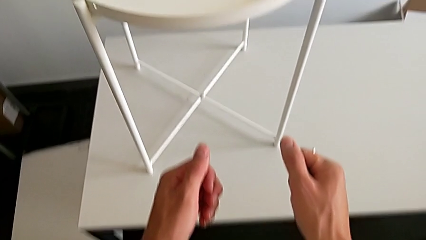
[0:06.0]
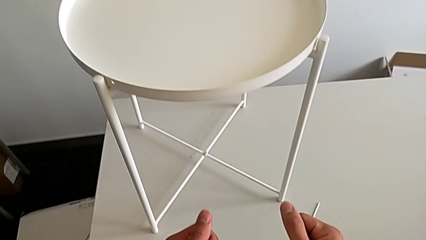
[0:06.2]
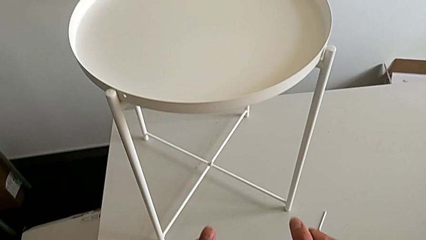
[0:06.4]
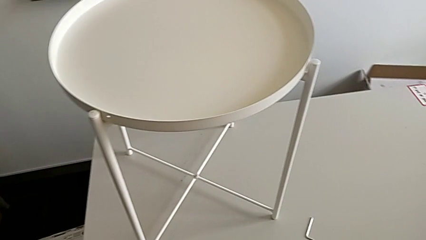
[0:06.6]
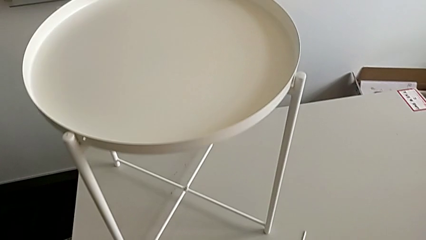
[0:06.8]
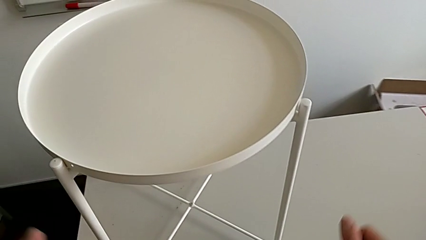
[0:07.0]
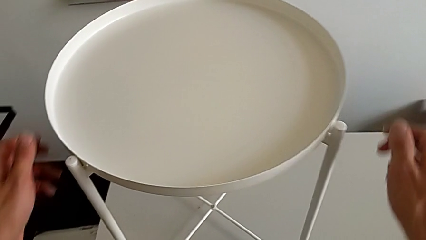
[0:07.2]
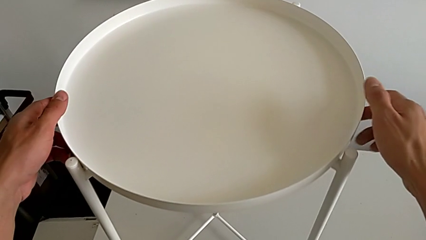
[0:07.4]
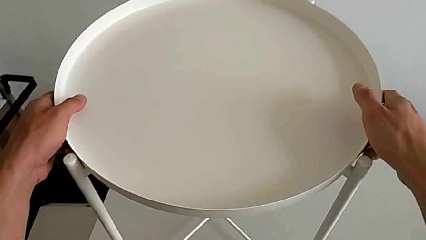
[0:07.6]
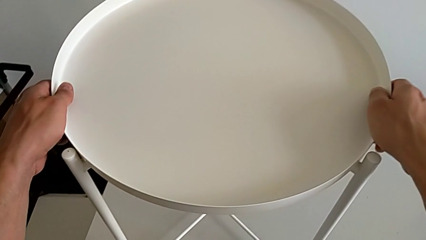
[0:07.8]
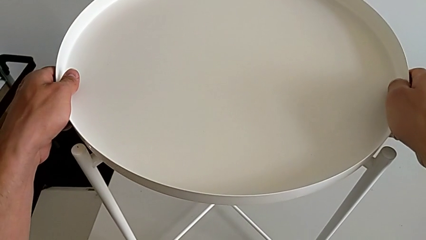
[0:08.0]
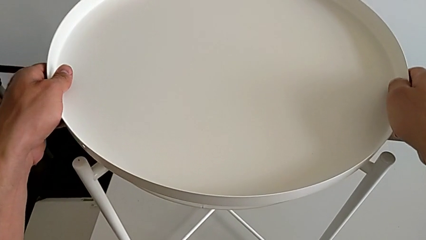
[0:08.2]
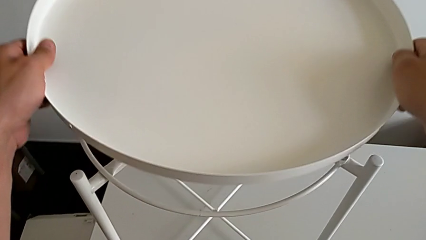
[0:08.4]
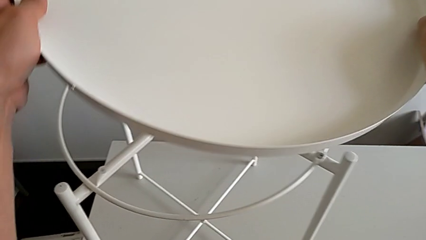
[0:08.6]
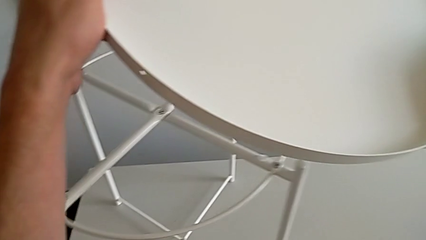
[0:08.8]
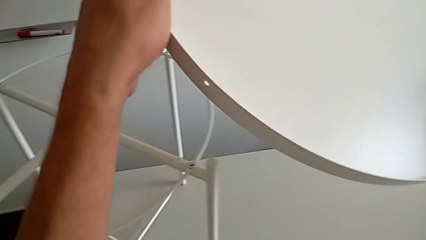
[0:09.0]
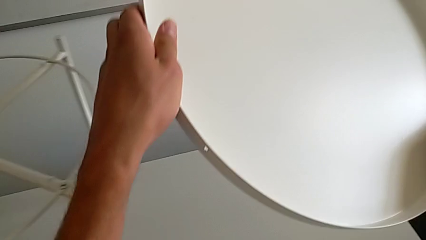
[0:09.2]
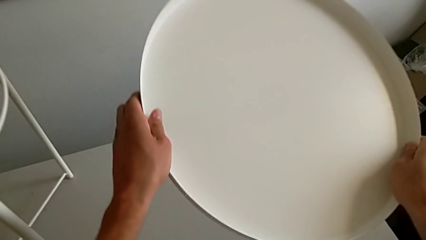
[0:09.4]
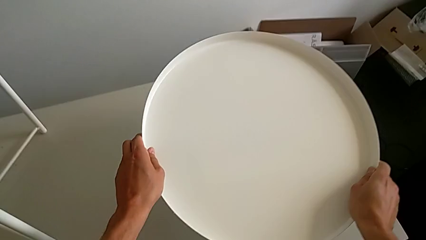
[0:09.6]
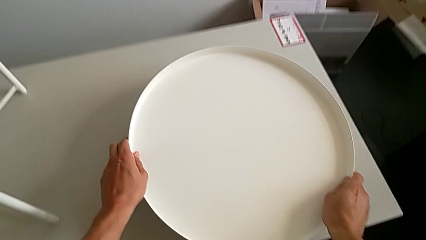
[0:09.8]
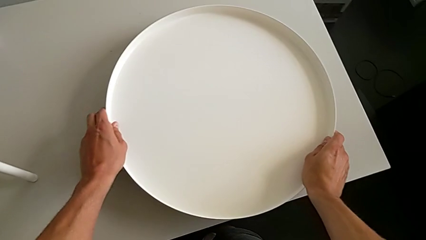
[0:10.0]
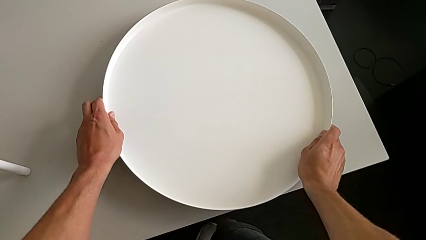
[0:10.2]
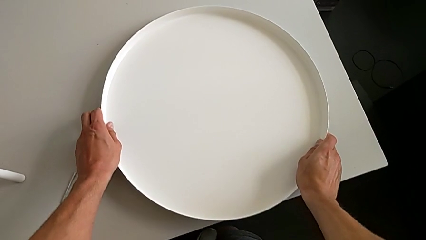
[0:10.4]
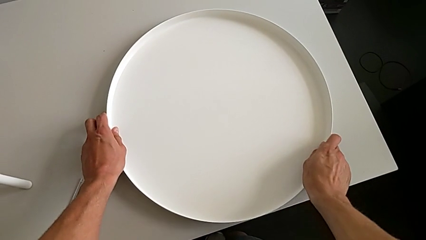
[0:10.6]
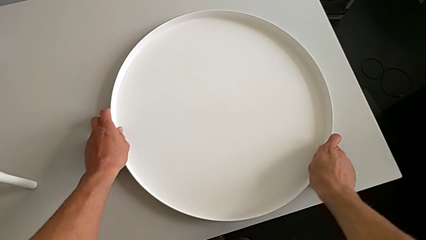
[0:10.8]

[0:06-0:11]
The camera wearer removes the tray. They approach the tray, disassemble it and place it.

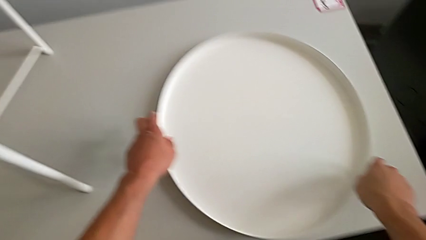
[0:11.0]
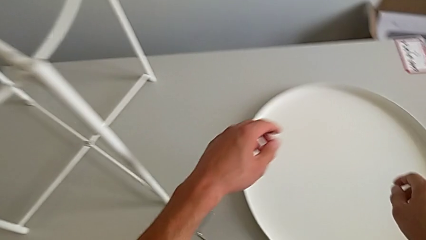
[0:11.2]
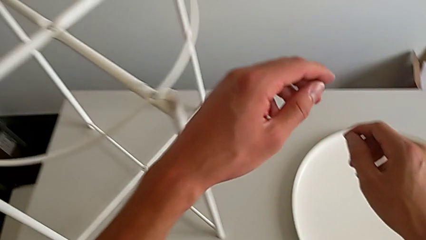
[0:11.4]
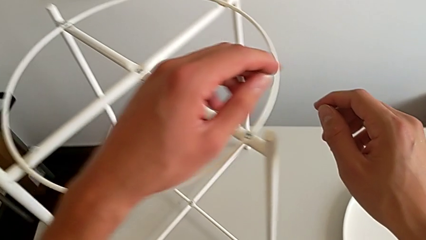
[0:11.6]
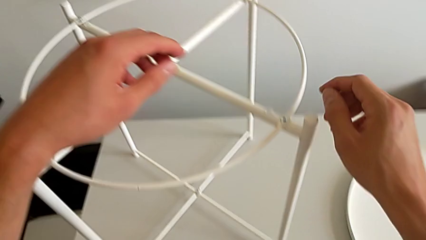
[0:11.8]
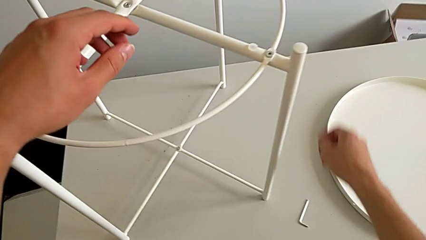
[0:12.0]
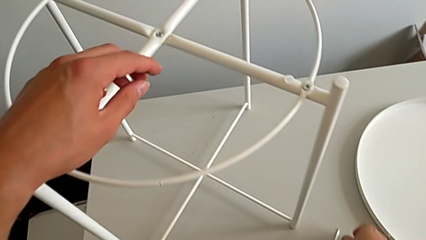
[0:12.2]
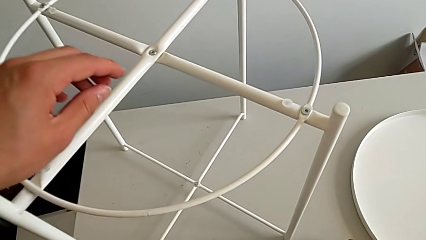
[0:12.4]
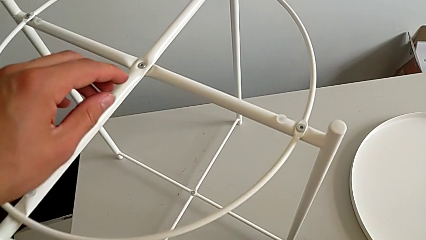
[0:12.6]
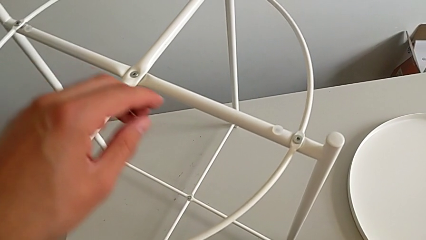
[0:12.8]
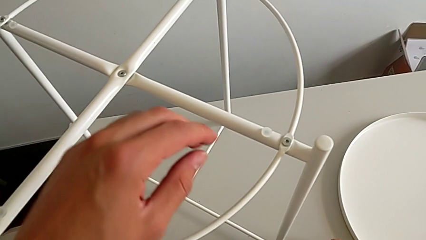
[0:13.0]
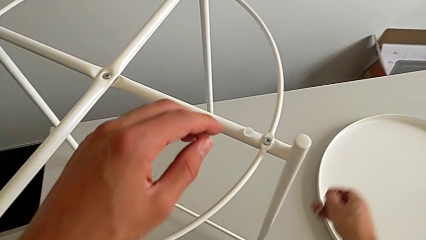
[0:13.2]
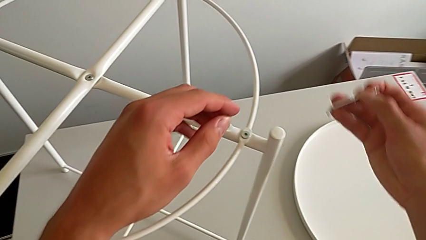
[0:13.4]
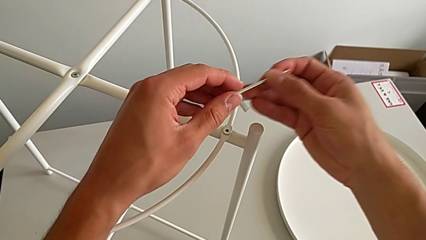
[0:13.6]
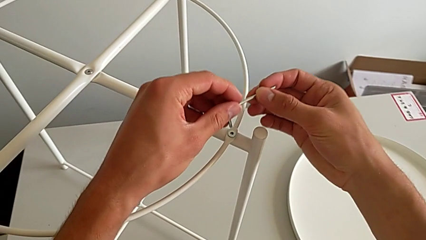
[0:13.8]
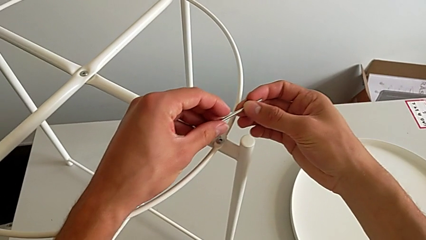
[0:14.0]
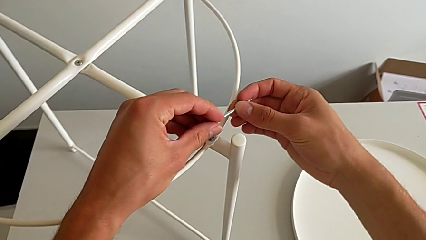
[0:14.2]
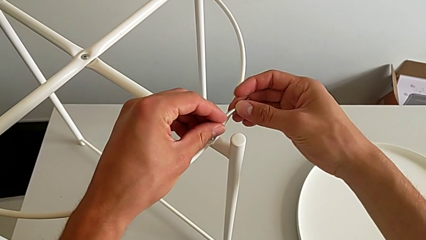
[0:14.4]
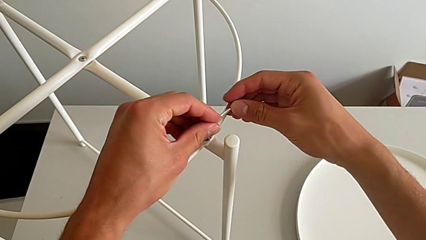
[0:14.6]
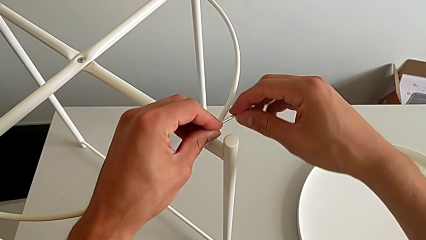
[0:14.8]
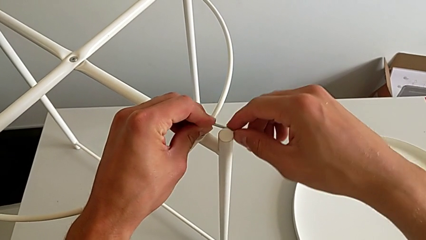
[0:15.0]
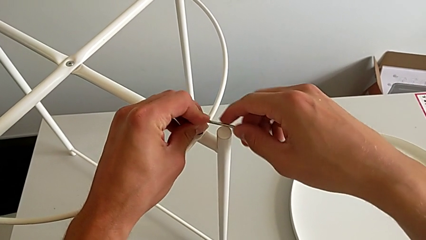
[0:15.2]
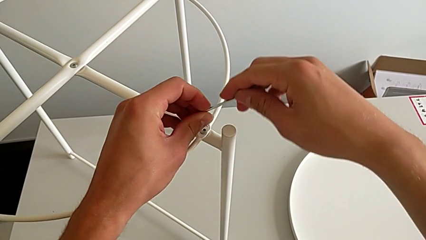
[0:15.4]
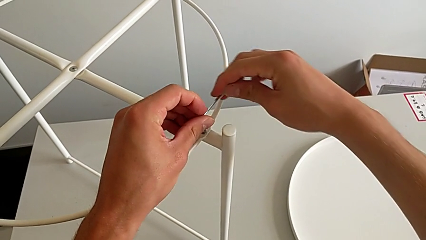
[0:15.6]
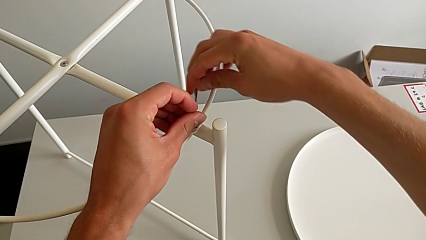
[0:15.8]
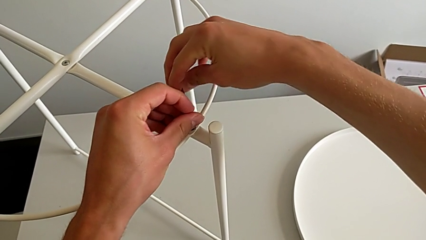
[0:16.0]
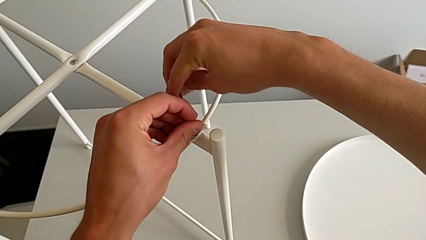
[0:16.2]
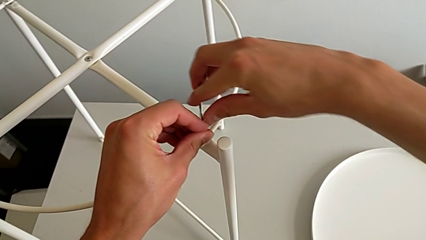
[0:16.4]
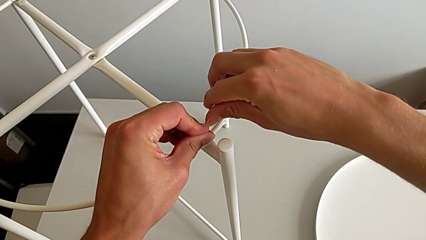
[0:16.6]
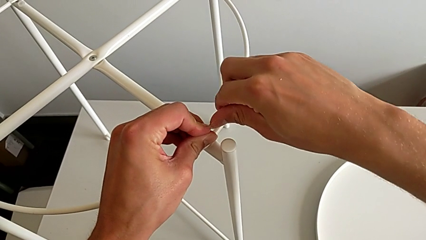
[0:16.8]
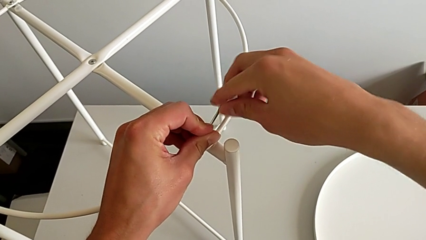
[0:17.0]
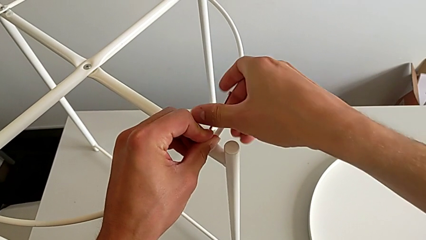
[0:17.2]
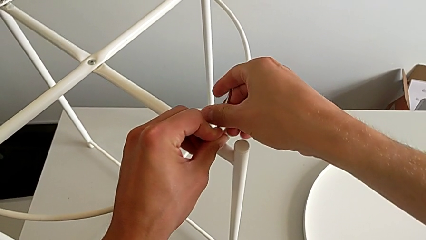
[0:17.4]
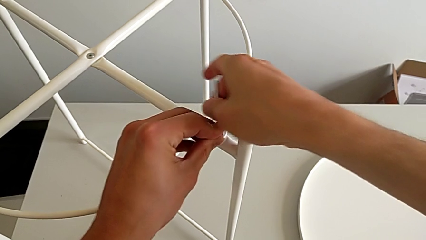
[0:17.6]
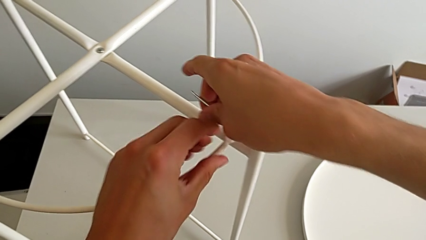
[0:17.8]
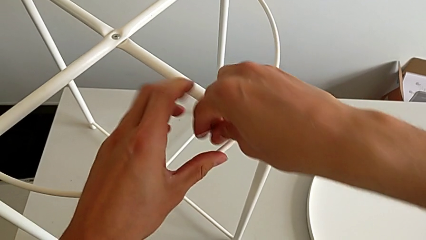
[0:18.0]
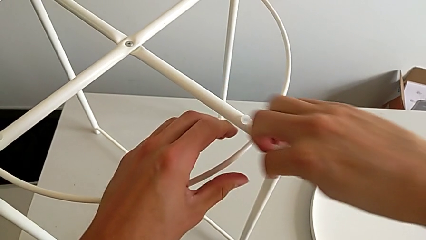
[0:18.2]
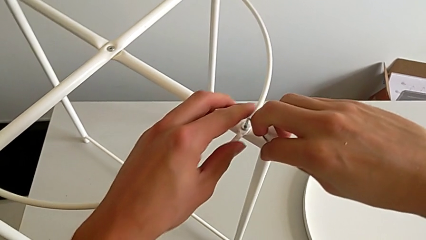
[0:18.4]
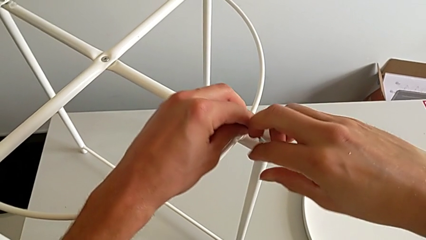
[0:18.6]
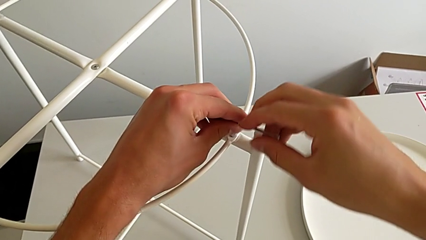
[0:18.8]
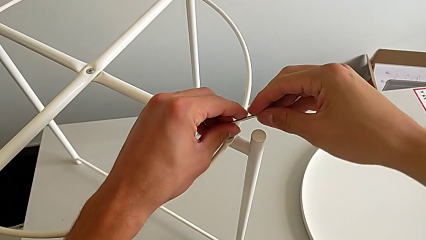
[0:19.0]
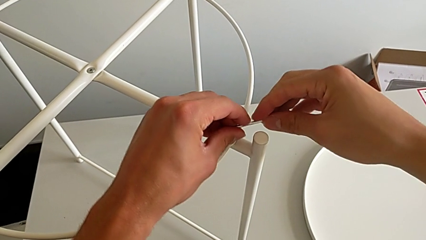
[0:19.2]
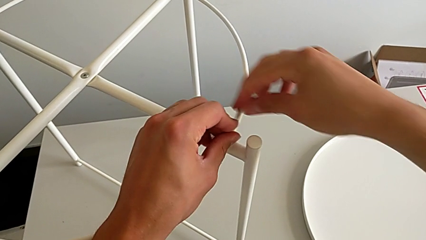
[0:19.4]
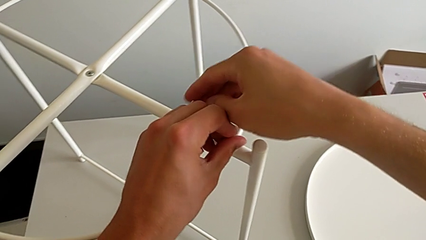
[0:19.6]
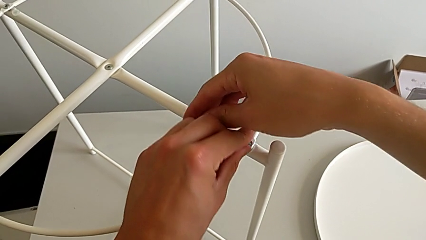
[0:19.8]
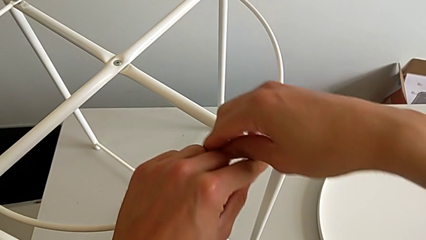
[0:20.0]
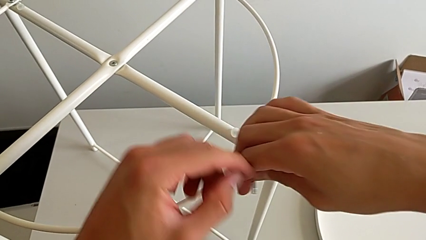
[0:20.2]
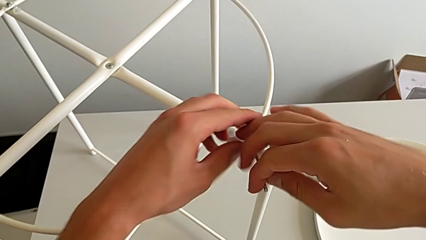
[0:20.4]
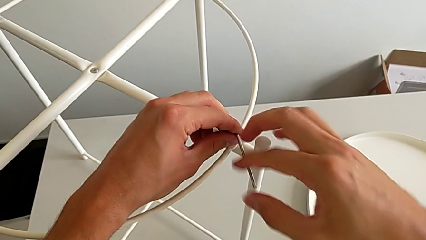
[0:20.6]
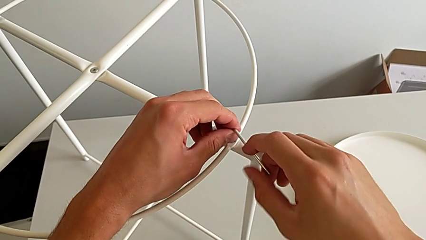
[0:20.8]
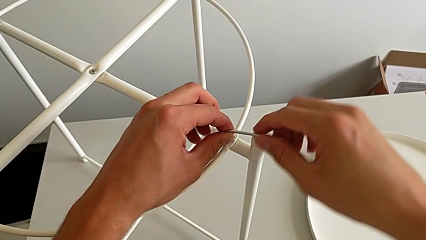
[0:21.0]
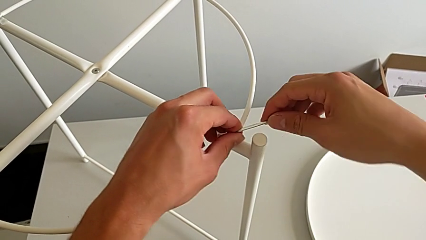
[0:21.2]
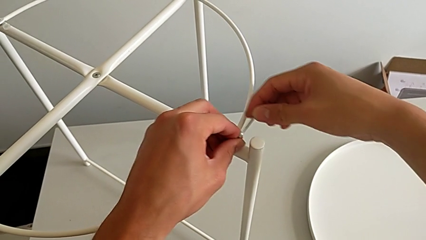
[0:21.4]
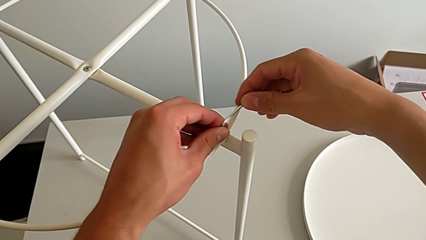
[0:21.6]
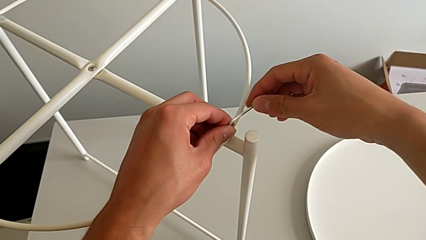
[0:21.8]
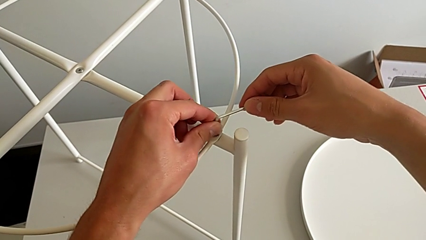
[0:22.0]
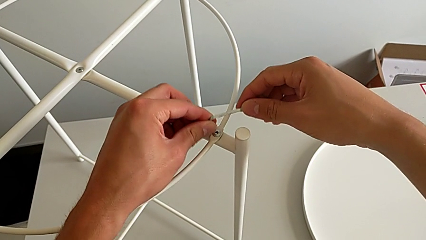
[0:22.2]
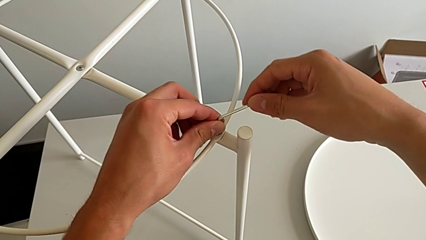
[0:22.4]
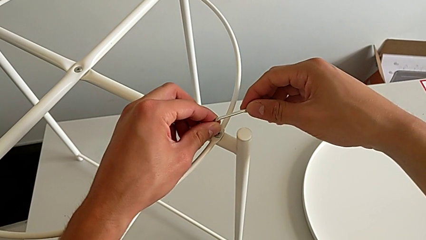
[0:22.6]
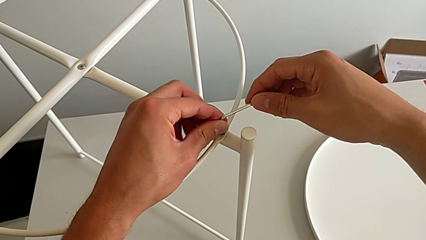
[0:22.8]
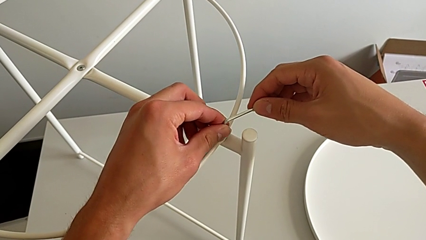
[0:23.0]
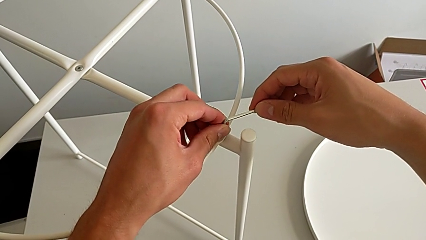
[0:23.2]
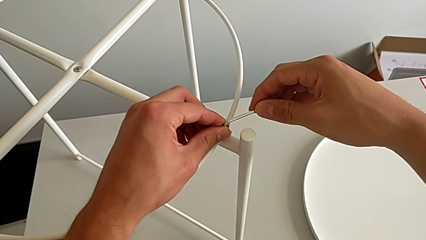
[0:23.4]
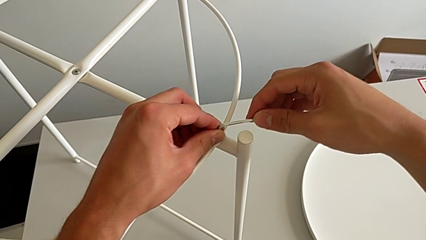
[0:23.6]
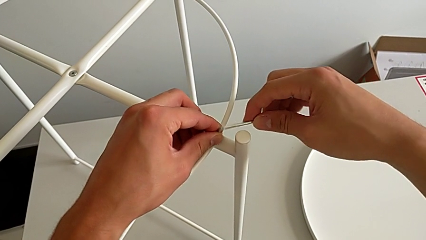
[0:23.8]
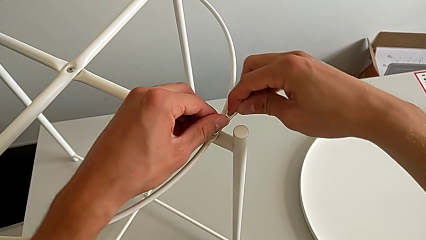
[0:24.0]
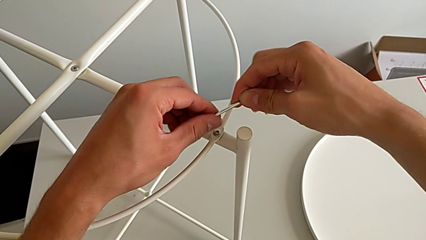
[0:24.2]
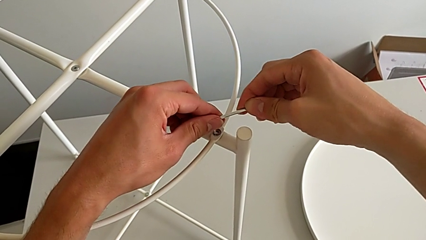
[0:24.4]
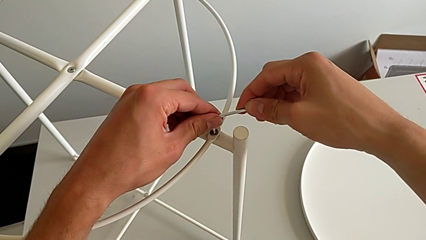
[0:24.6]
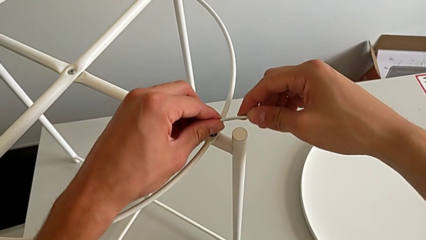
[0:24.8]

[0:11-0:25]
The camera wearer is unscrewing the first hex socket head with the Allen wrench. They grab the Allen wrench, approach the hex socket head, insert the Allen wrench and begin to unscrew the hex socket head.
